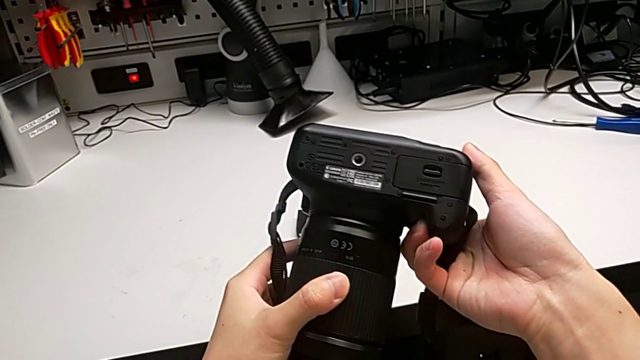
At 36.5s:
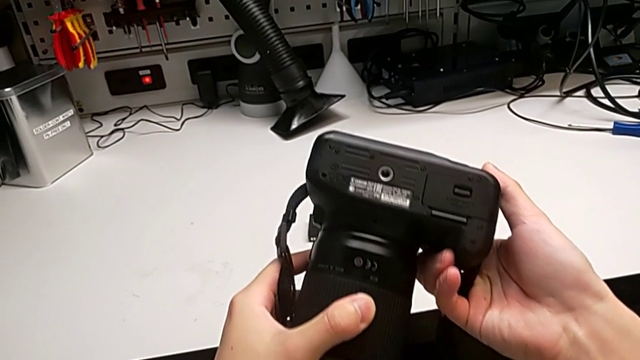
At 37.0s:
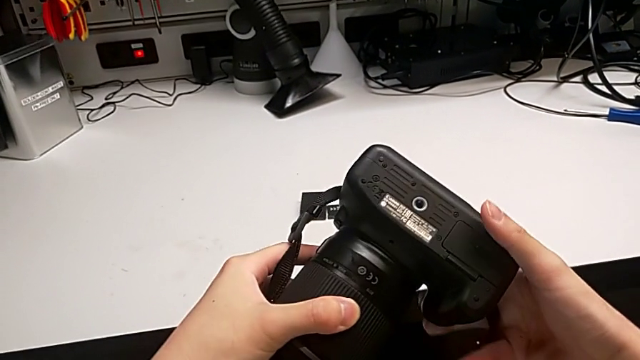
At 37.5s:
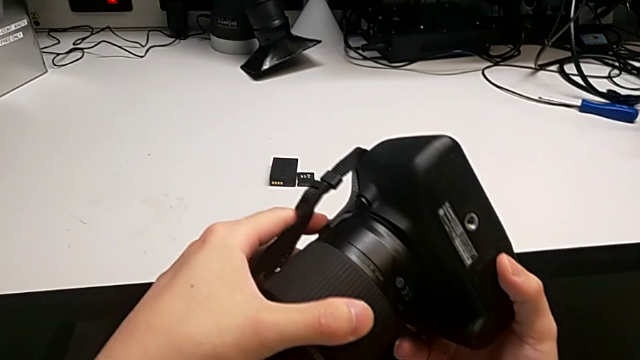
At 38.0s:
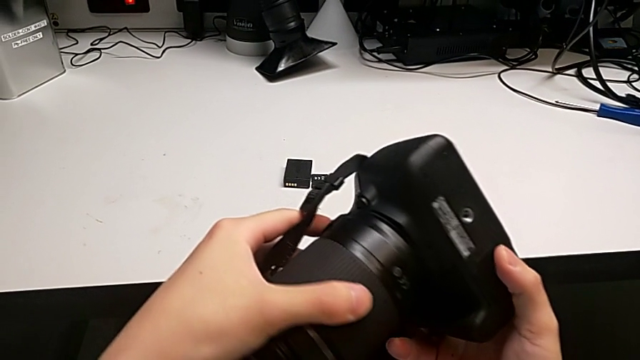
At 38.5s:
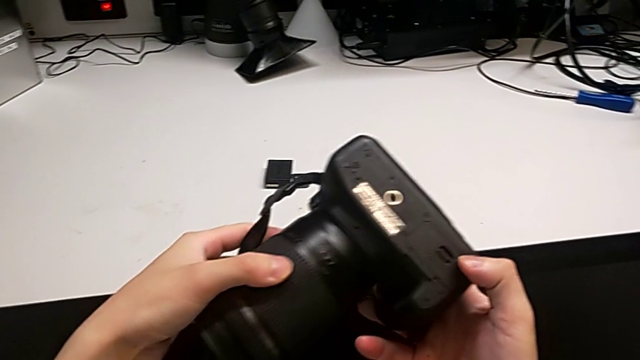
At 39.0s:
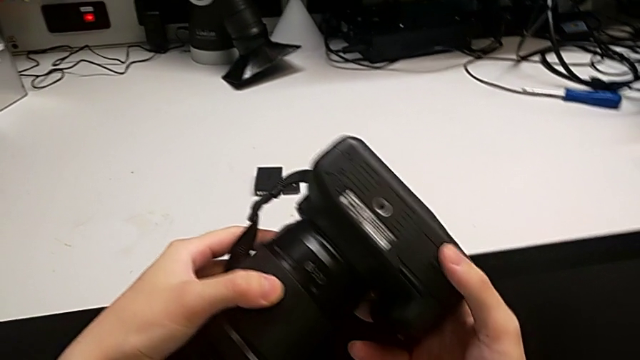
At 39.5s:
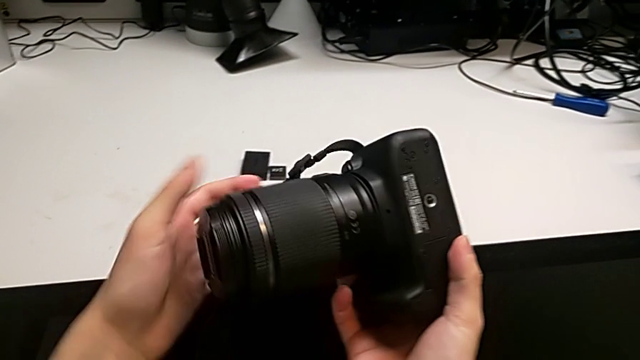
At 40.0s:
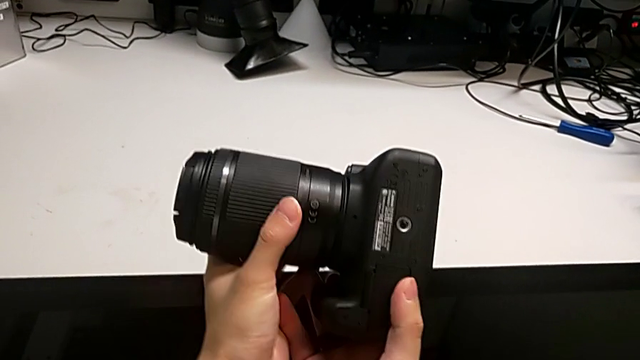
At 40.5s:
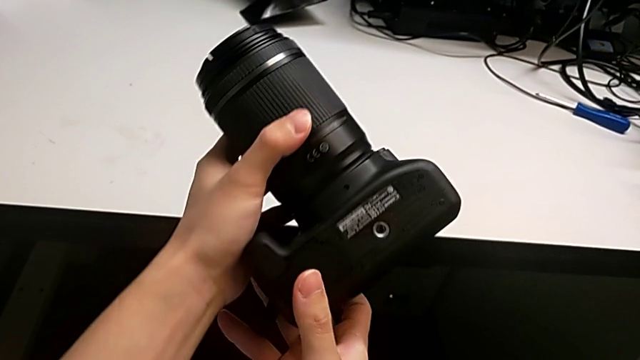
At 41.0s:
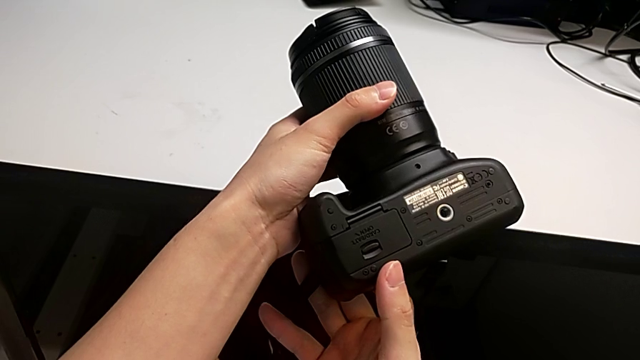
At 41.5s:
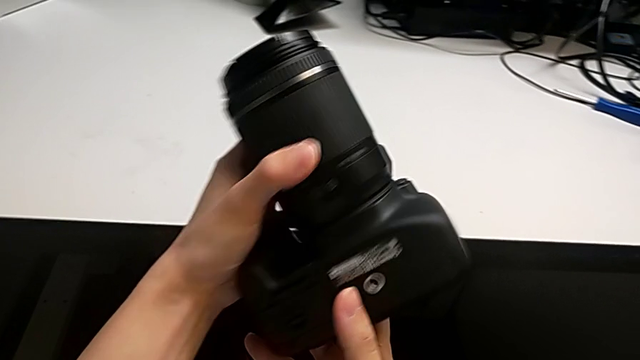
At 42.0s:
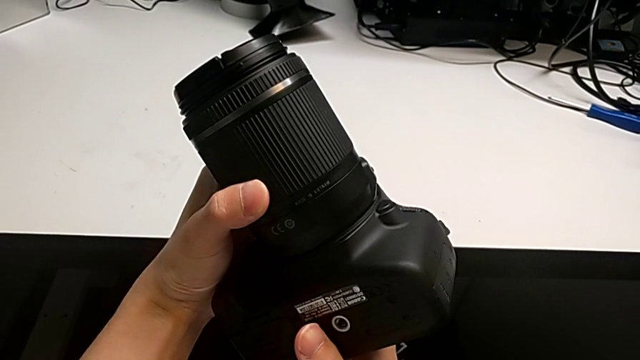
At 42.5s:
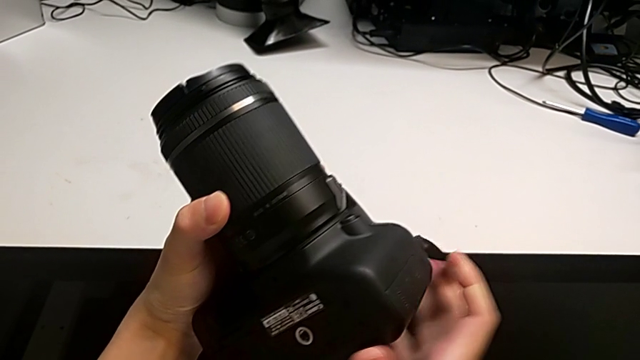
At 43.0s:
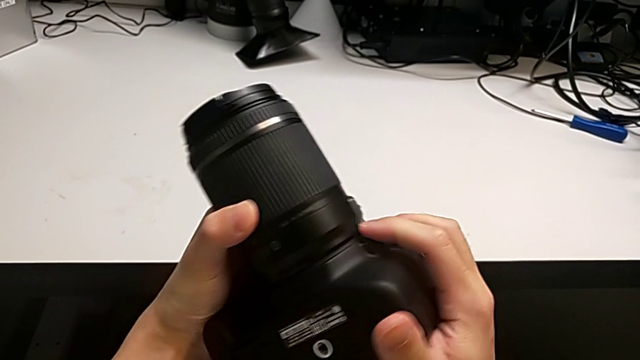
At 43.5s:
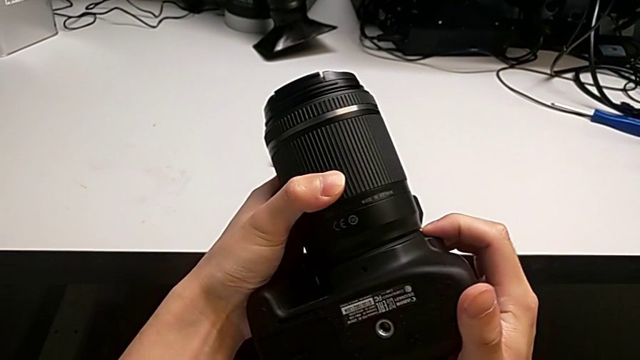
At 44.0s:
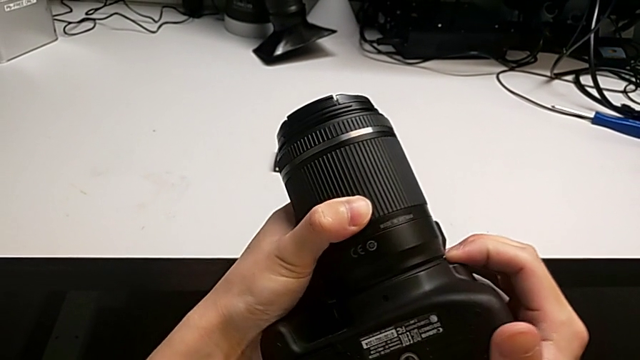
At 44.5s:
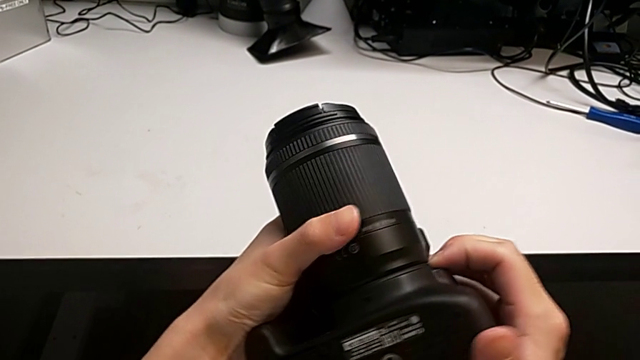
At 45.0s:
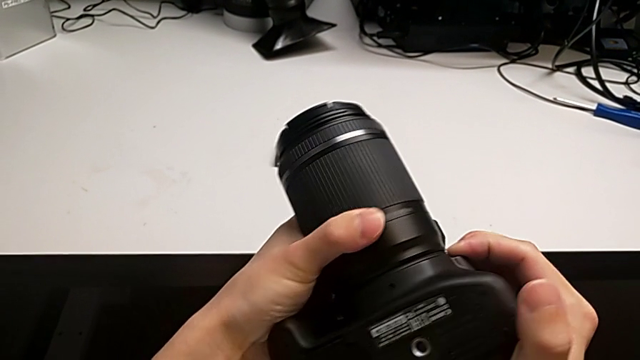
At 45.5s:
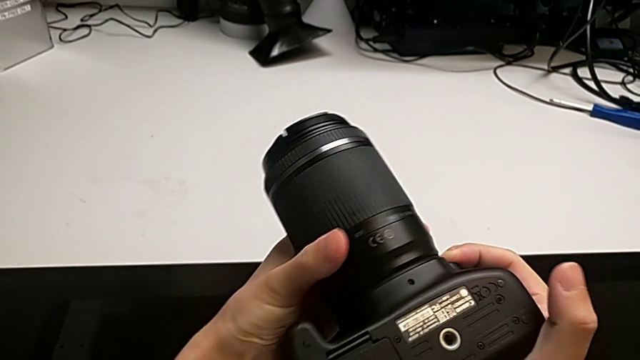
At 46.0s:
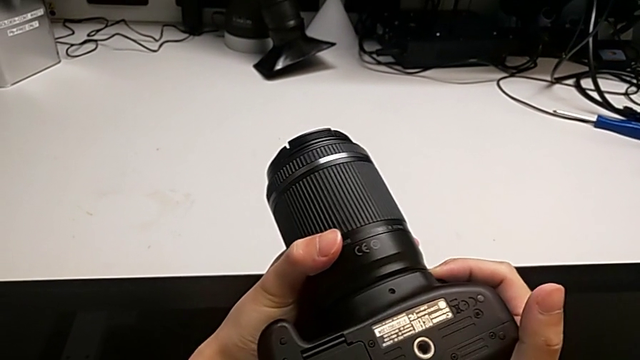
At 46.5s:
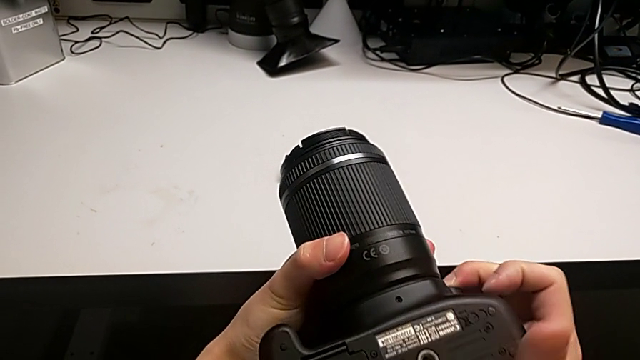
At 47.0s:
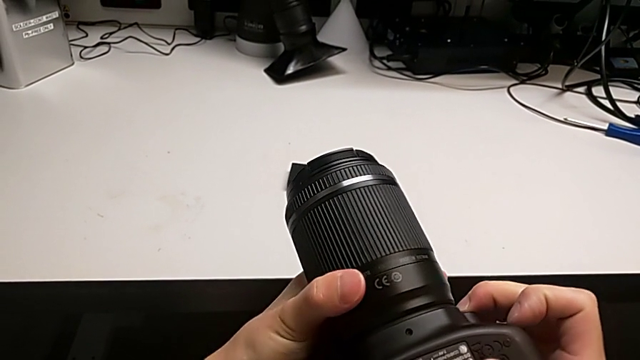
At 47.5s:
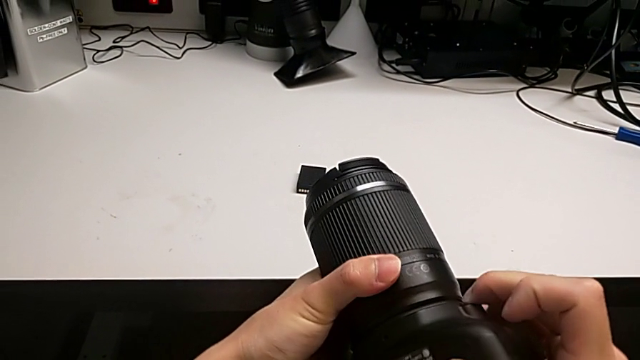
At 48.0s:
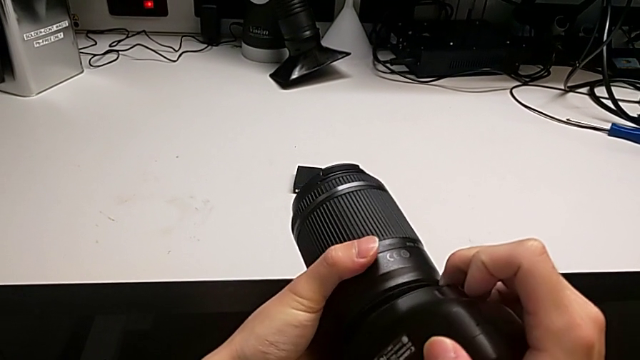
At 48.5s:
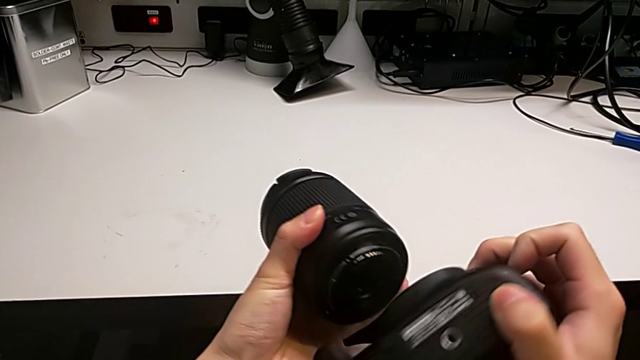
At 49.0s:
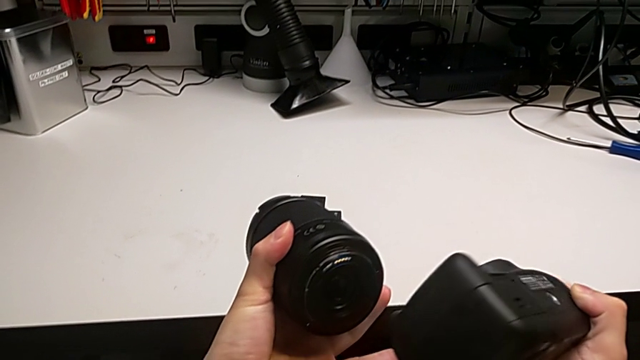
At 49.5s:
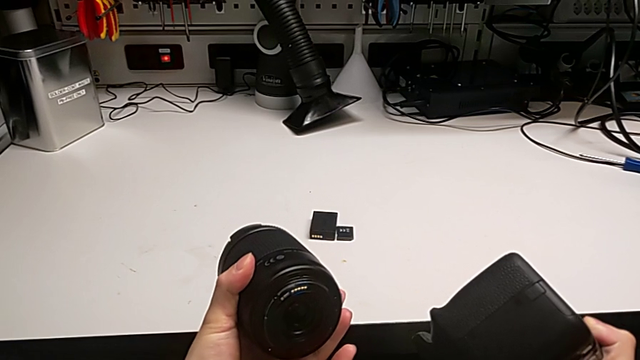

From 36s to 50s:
The camera wearer is detaching the lens from the DSLR camera. They keep rotating the black DSLR, press the left button, rotate the rounded lens, press the left button twice and rotate the black DSLR.

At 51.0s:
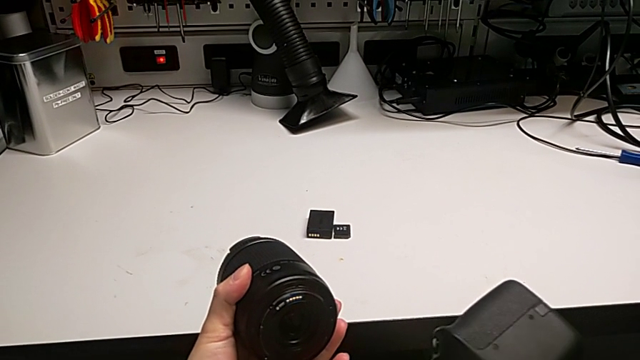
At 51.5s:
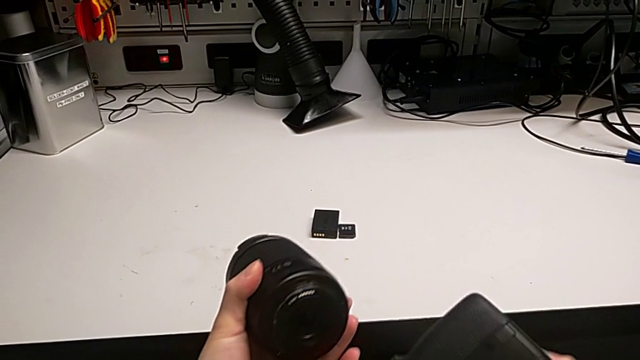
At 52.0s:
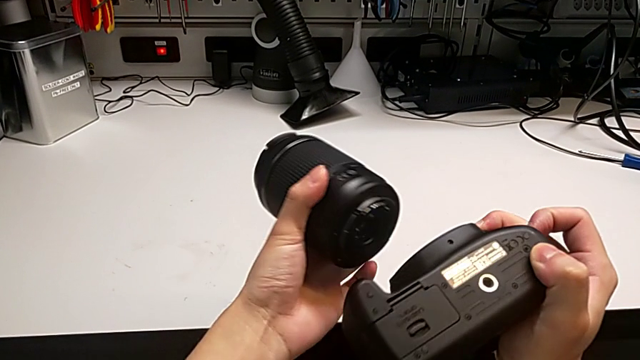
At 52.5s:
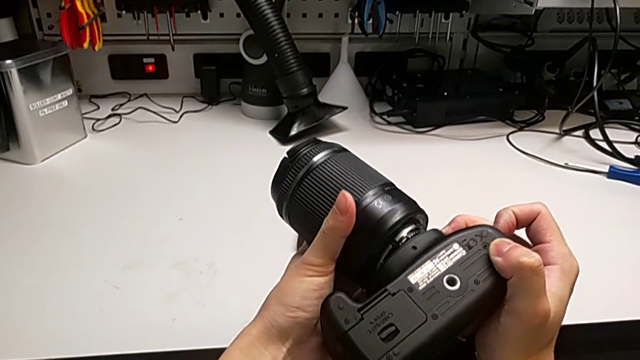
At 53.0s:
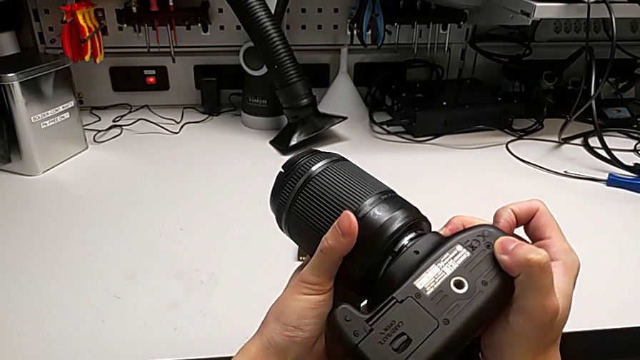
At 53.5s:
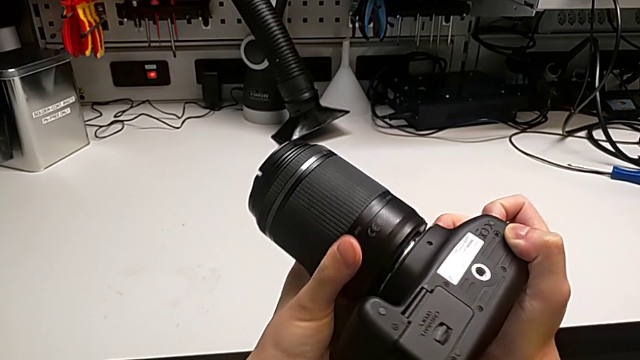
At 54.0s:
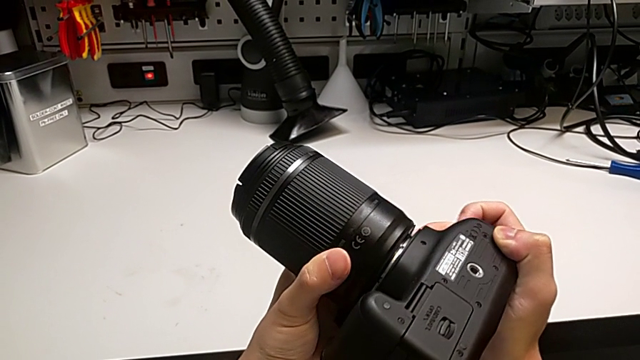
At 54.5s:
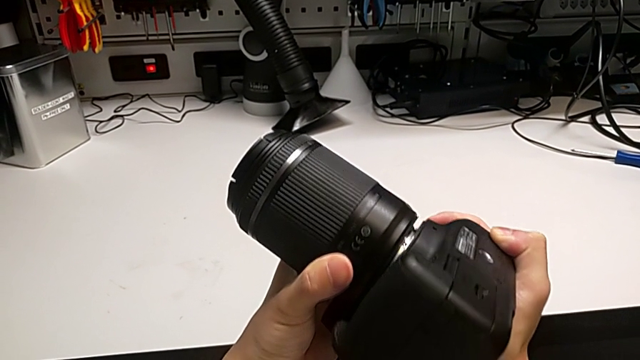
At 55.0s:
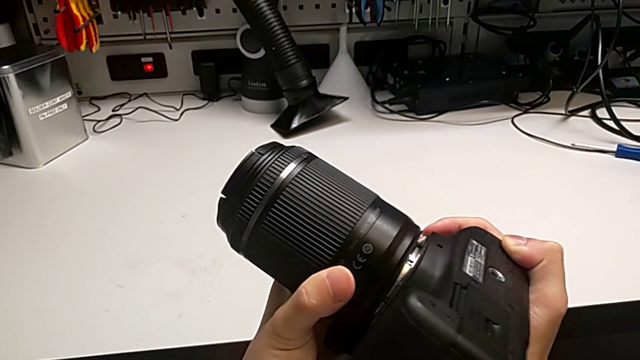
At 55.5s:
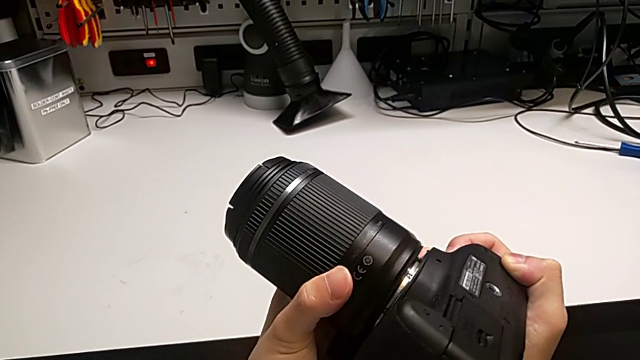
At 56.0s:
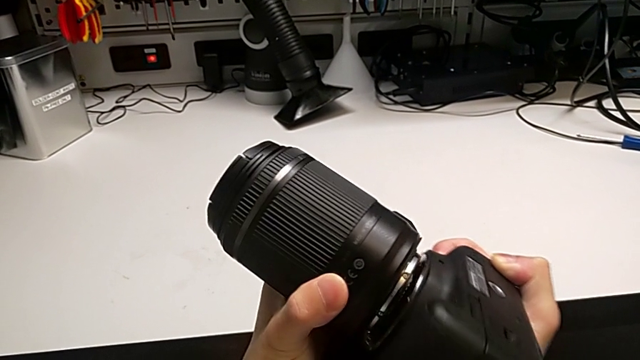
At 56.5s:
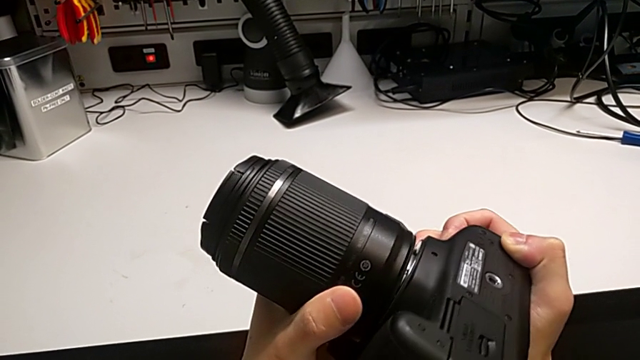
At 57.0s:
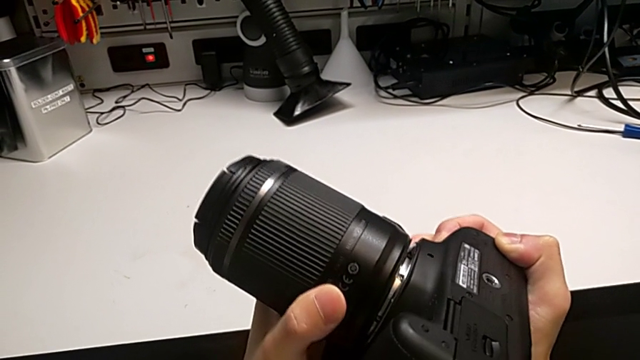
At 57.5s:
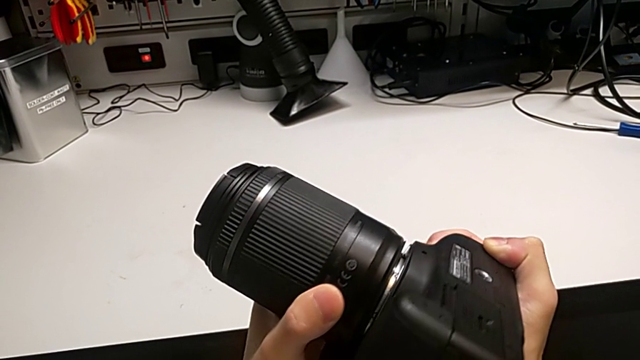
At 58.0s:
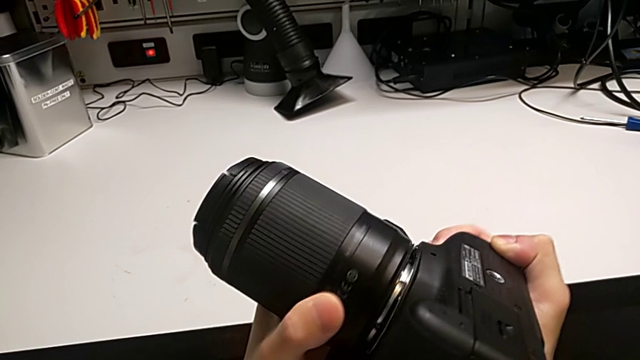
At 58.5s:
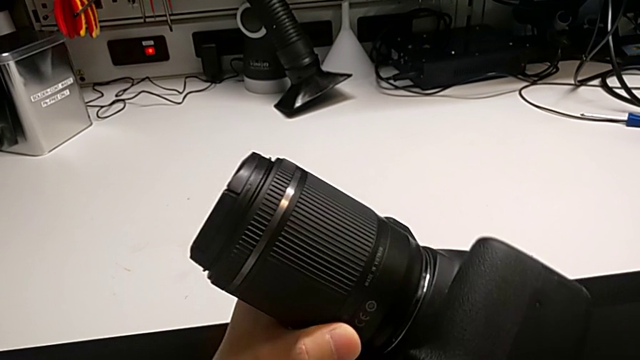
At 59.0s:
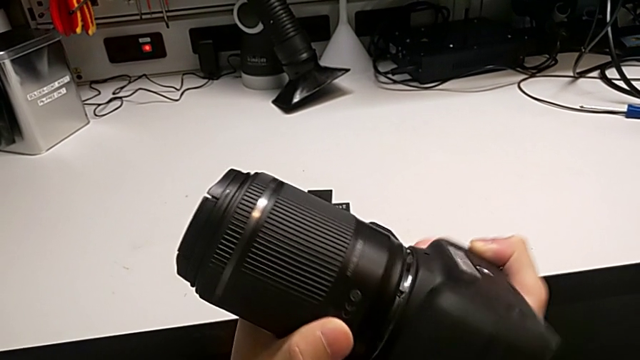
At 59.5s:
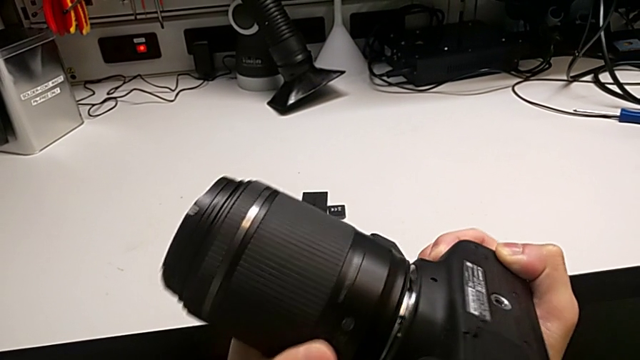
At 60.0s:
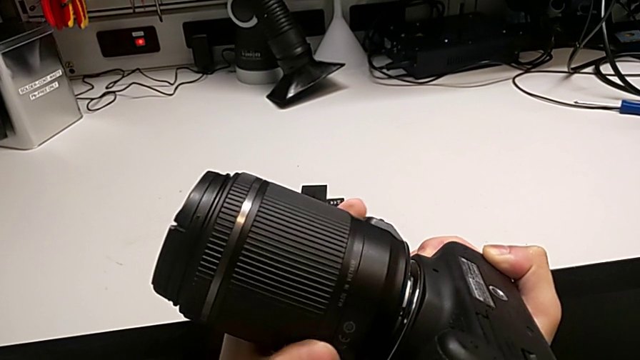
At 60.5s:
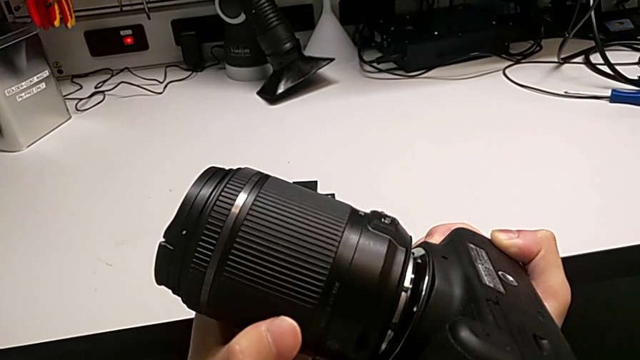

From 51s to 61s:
The camera wearer is attaching the lens to the DSLR camera. They rotate the black DSLR, wrongly assemble the rounded lens and press the left button, and begin to wrongly rotate the rounded lens.
